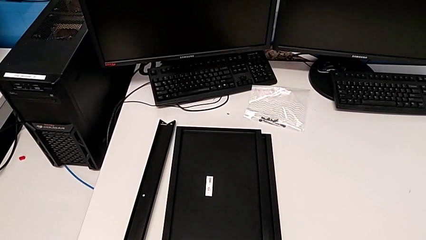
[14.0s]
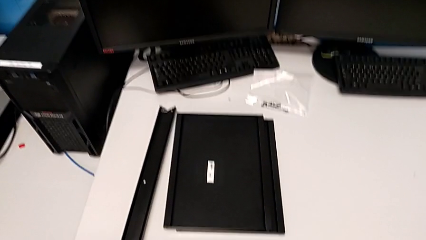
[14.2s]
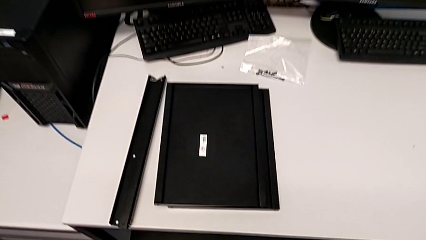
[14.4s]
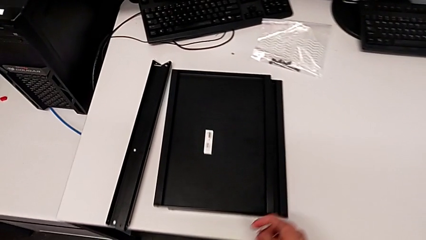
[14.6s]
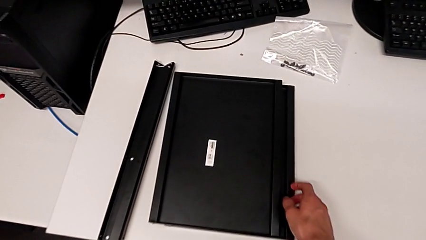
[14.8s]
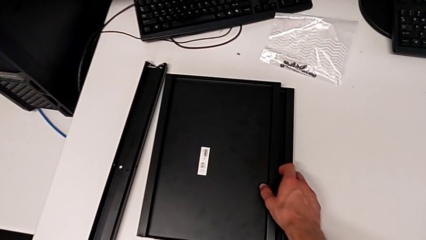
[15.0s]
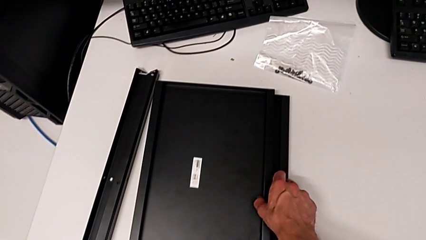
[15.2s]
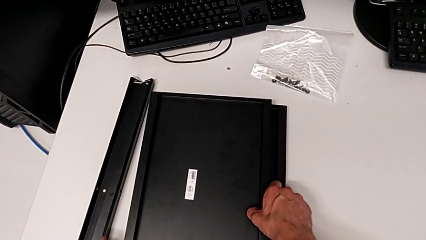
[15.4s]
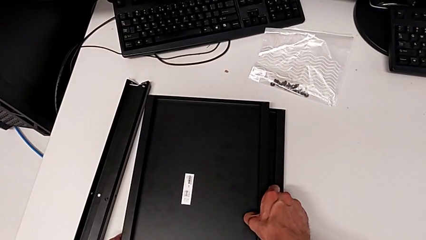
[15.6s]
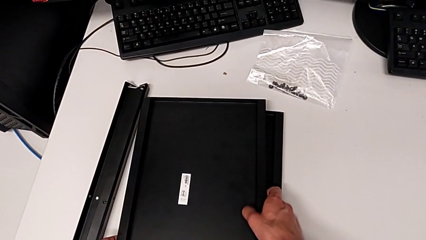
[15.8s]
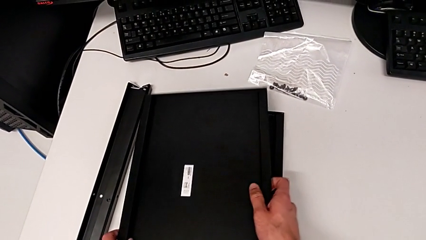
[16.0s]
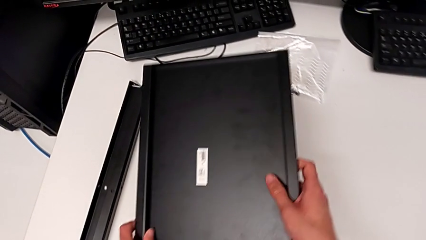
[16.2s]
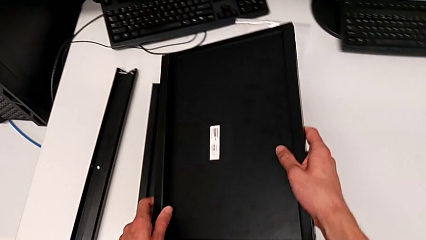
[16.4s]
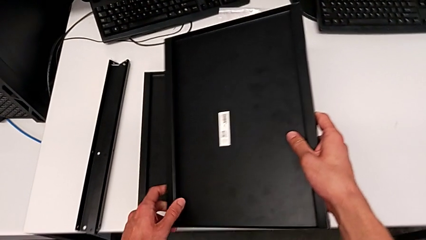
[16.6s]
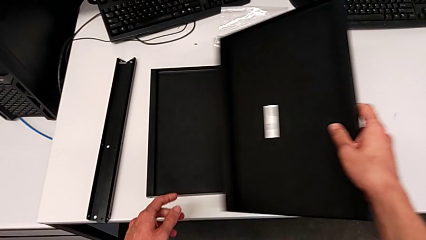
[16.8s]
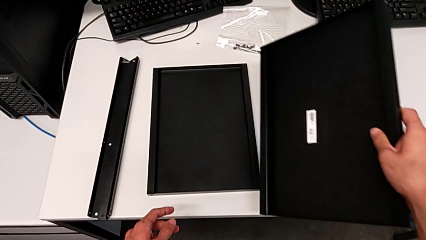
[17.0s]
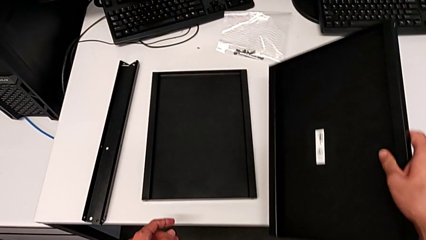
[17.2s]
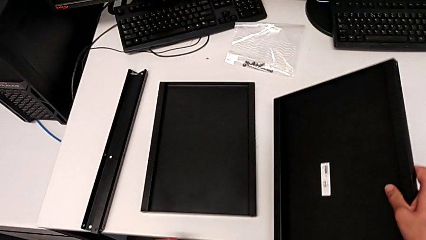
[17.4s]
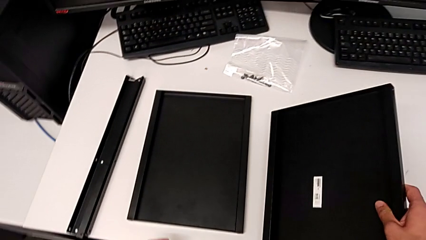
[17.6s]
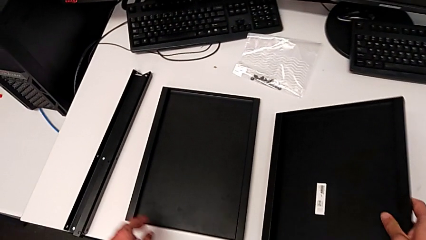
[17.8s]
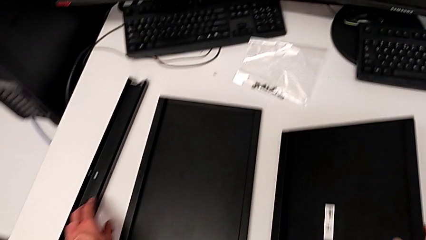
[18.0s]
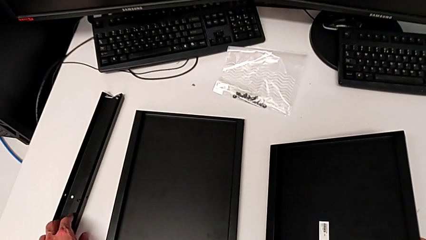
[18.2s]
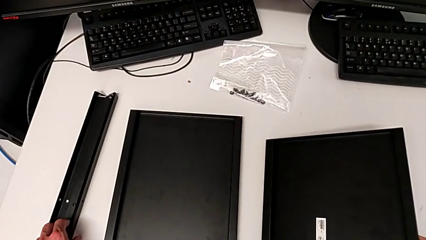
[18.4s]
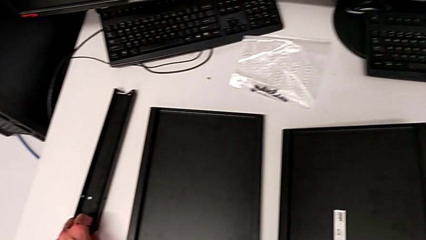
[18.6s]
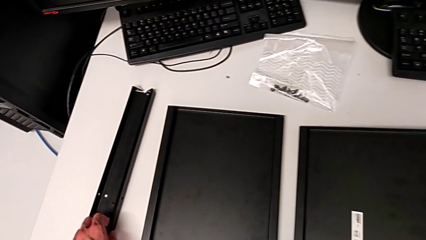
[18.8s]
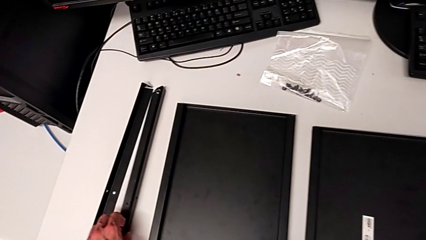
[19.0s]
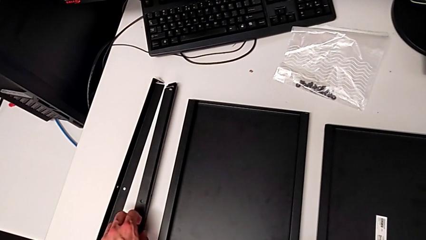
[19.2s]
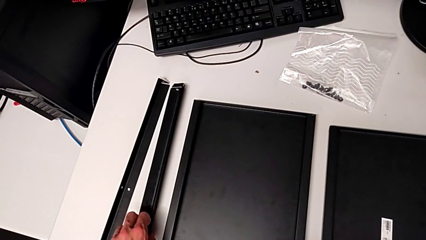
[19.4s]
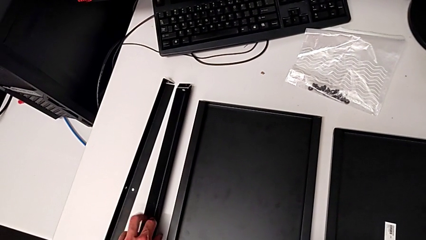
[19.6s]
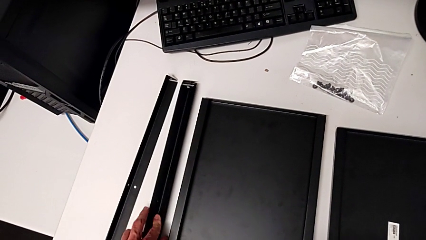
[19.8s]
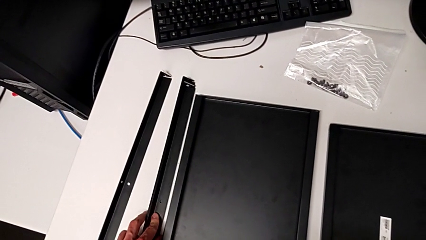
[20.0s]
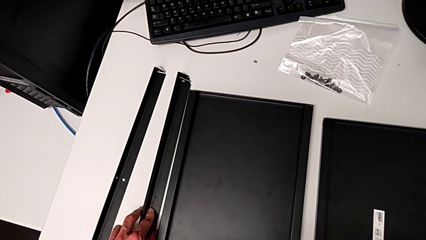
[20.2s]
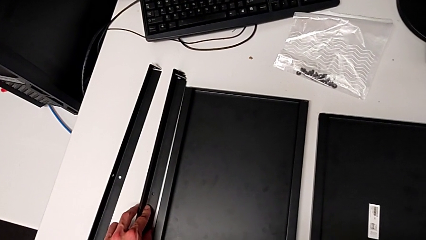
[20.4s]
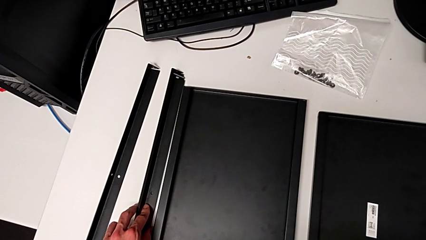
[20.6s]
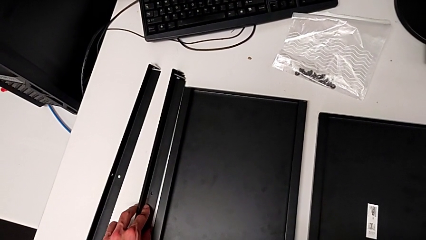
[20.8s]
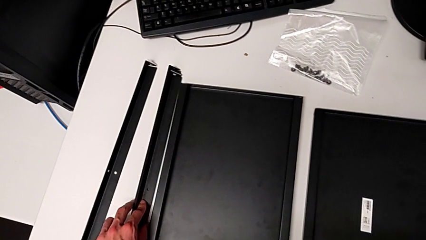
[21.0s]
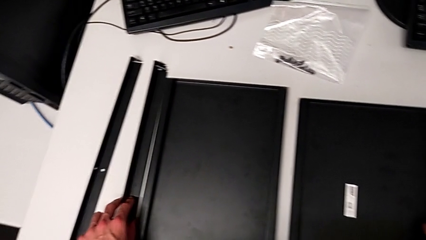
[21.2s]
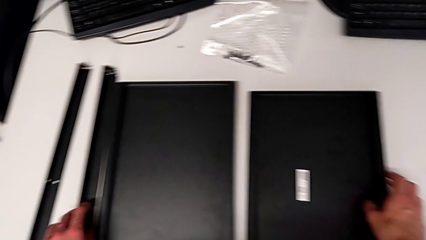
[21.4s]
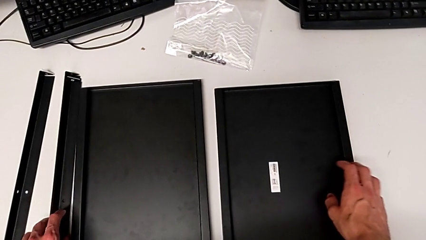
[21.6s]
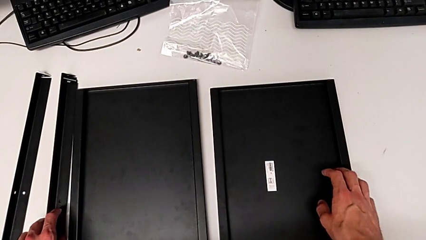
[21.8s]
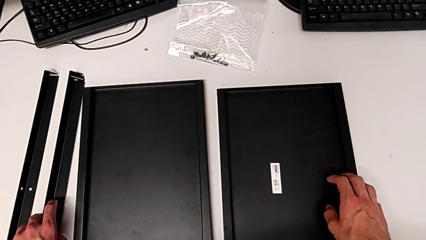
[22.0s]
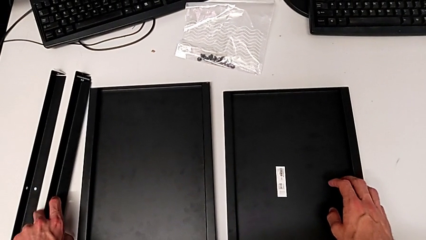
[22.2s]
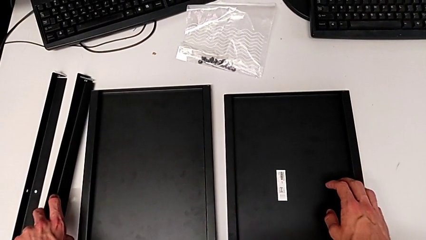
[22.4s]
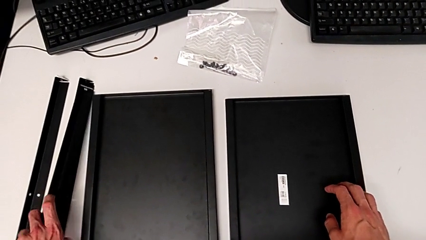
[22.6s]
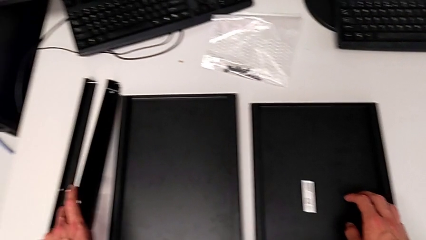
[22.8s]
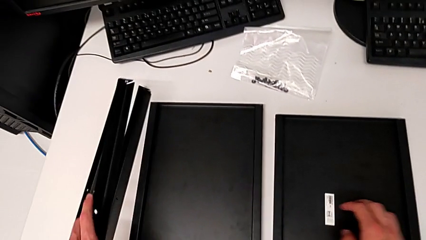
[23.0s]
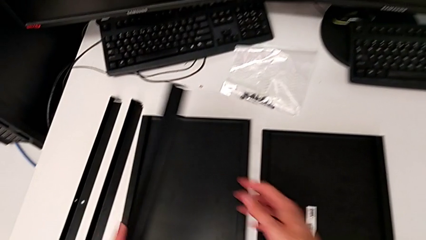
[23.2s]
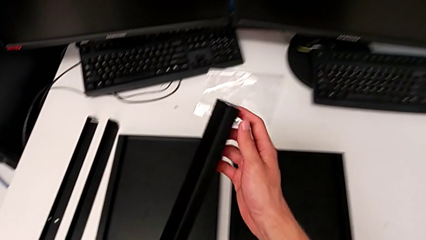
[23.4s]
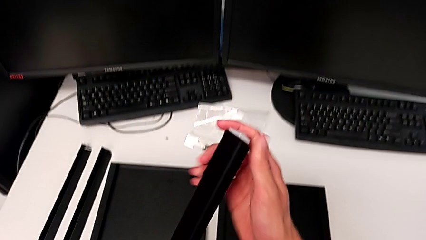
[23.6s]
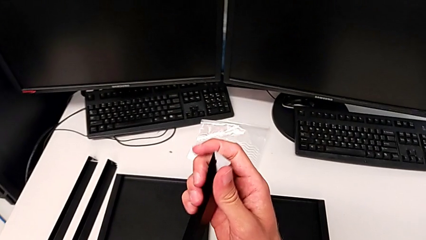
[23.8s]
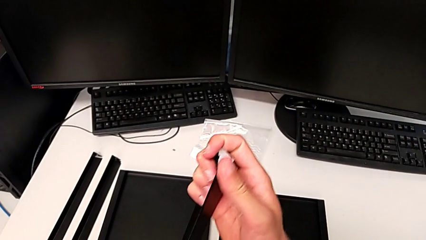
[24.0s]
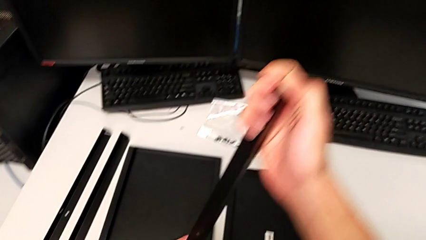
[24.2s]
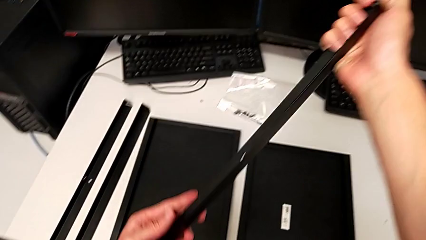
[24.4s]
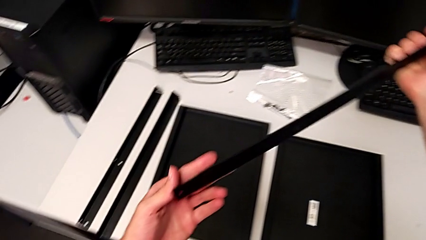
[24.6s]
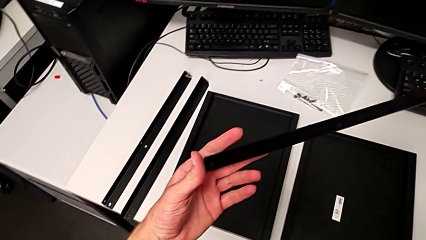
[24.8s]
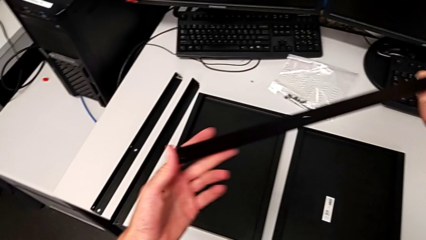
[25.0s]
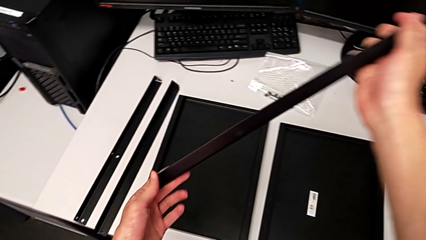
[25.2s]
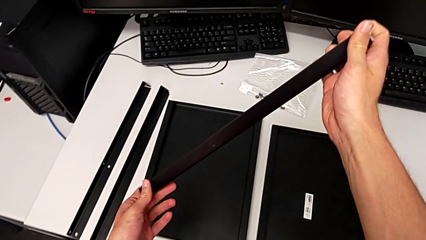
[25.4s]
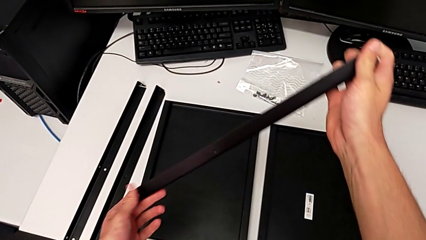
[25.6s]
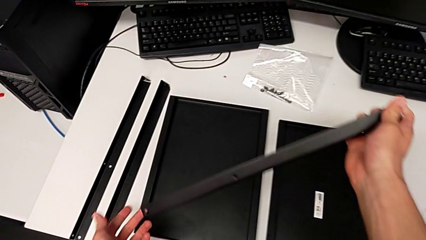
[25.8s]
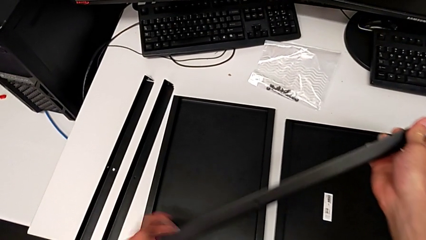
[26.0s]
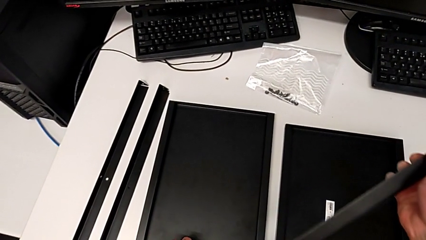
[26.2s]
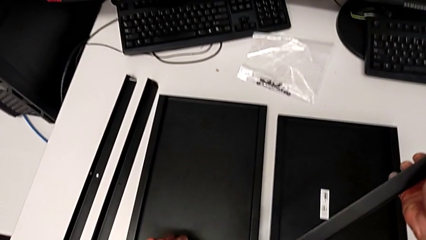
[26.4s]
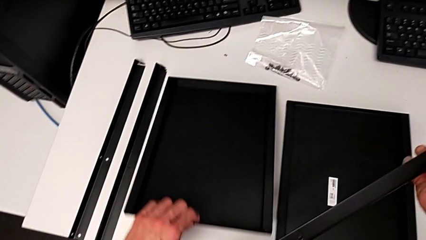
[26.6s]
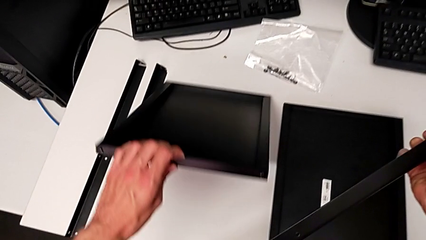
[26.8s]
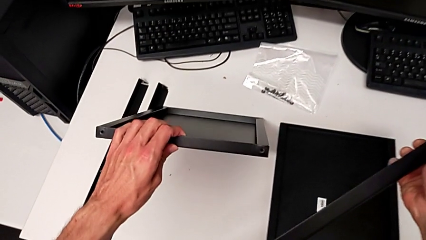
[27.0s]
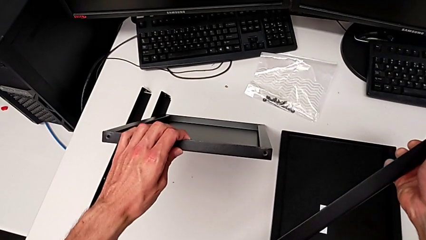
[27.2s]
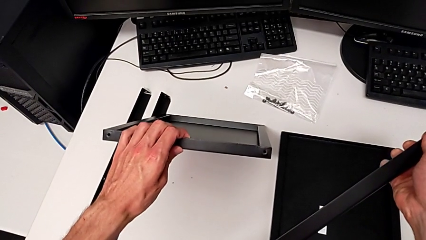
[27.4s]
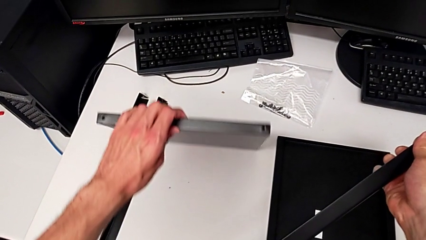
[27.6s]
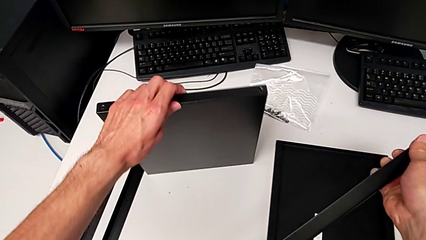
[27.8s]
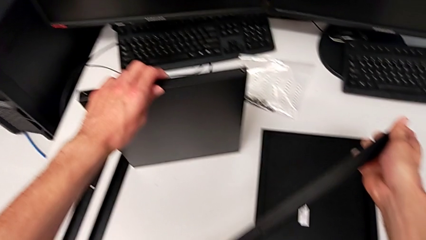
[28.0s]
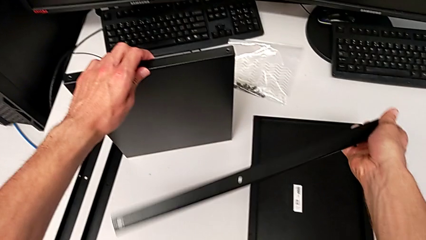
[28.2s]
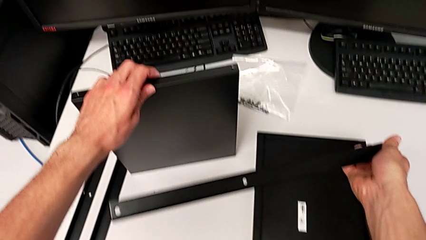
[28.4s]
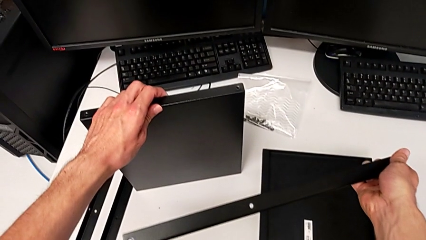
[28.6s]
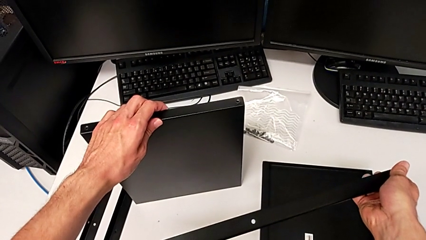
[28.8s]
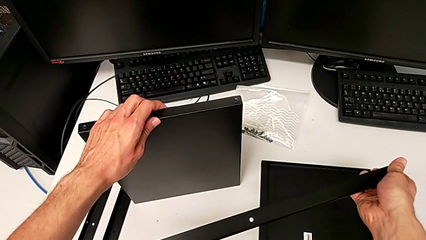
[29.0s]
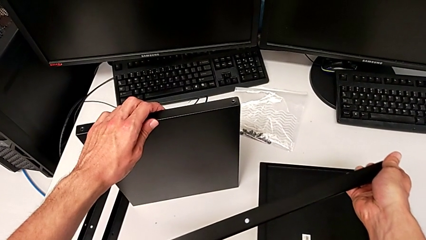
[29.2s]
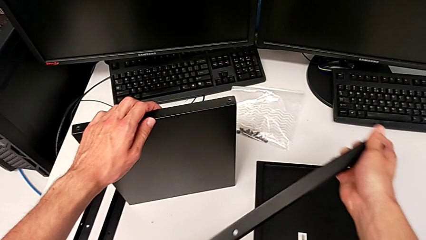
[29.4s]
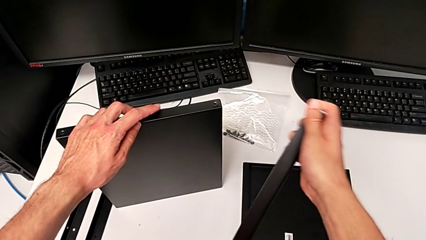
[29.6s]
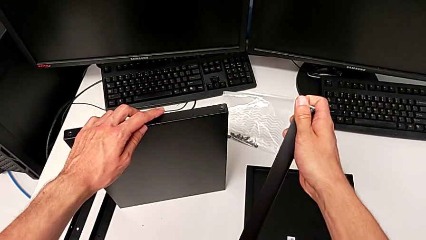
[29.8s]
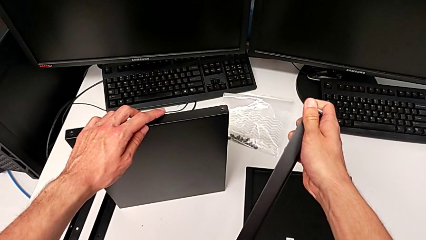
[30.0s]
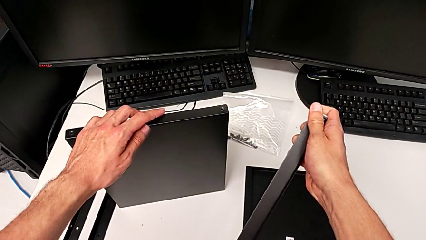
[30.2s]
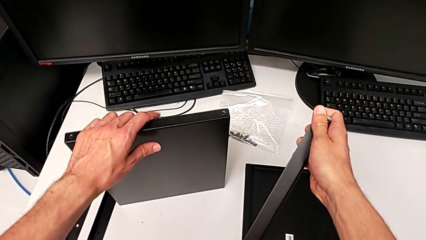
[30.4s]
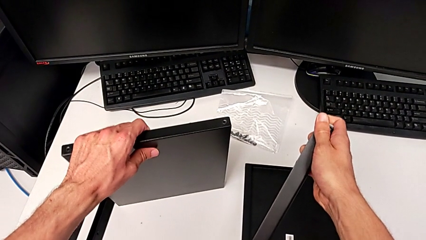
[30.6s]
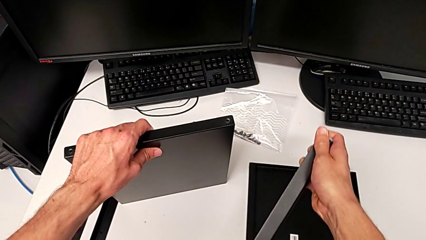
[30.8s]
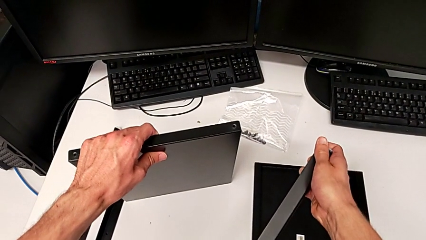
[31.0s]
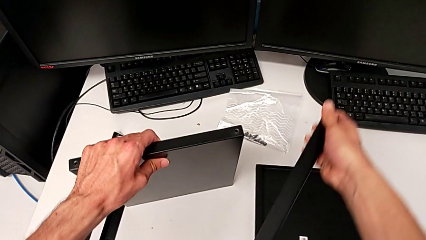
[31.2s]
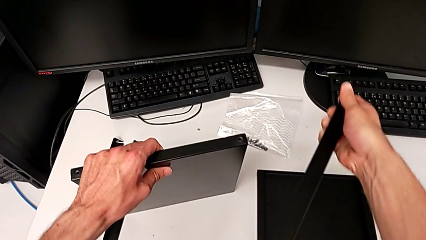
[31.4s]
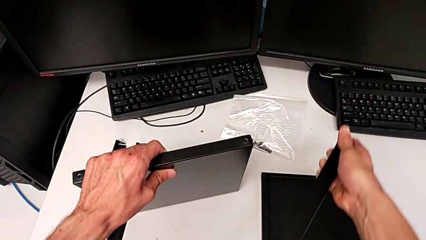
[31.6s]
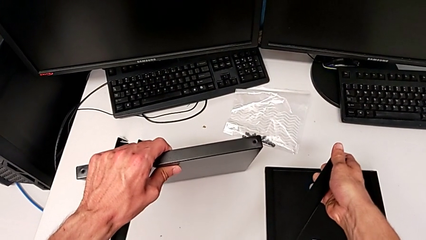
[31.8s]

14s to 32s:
The camera wearer is assembling the first leg to the middle tray. They lift the tray, place it, inspect the leg, lift it, inspect it, lift the tray and inspect the leg.
